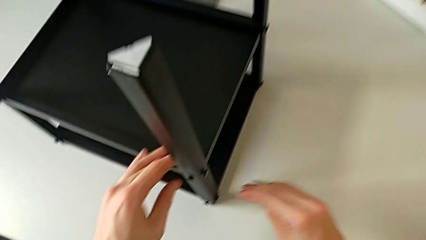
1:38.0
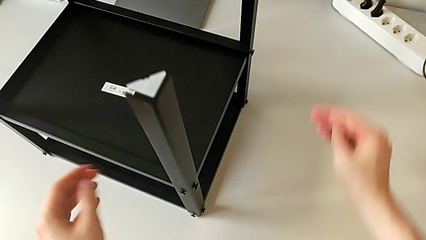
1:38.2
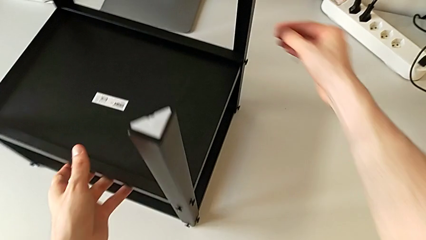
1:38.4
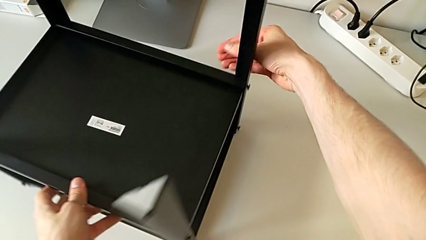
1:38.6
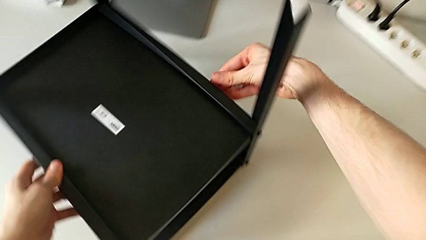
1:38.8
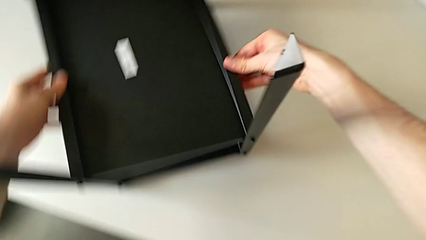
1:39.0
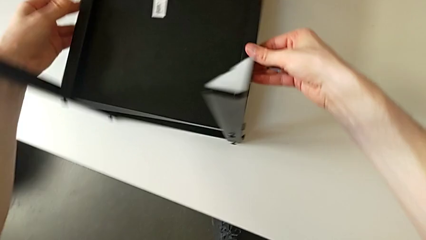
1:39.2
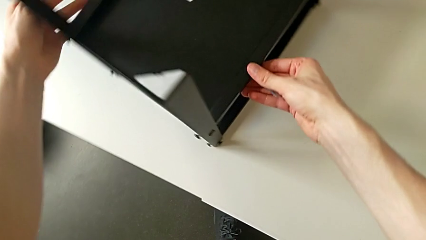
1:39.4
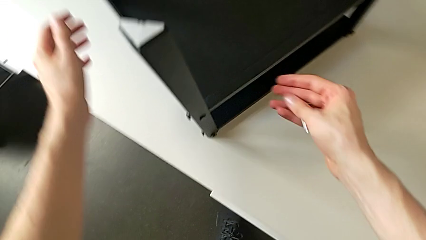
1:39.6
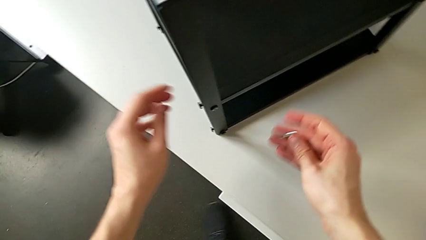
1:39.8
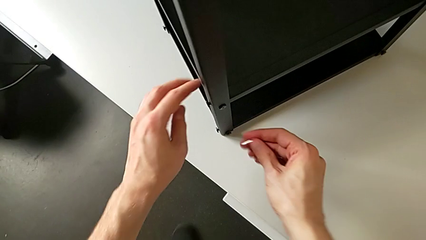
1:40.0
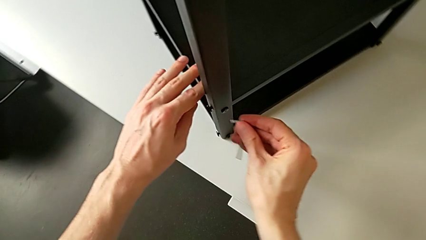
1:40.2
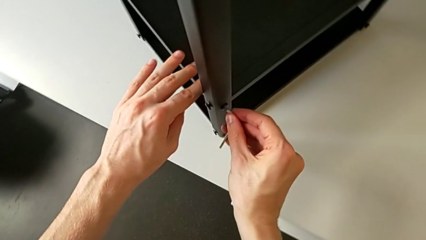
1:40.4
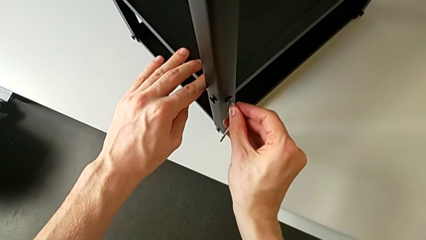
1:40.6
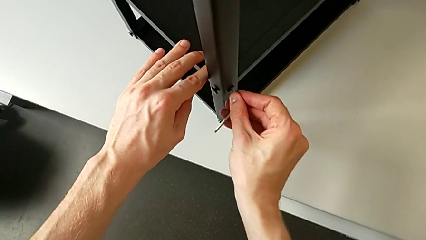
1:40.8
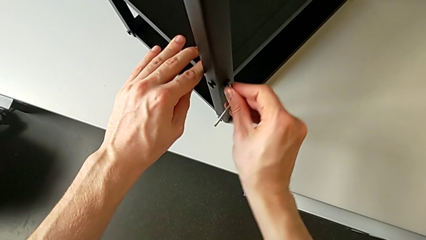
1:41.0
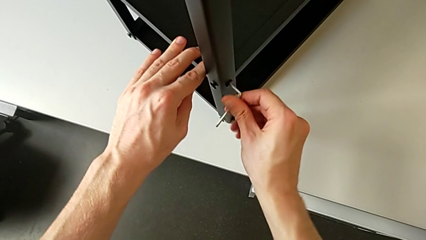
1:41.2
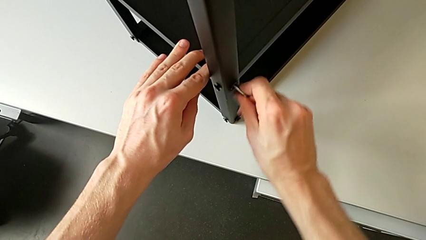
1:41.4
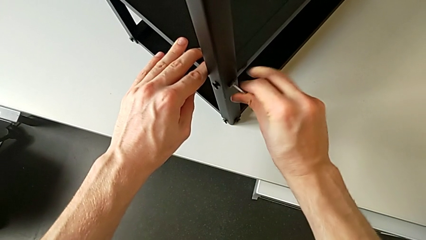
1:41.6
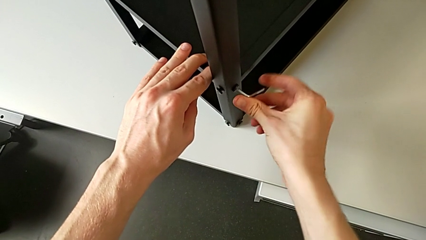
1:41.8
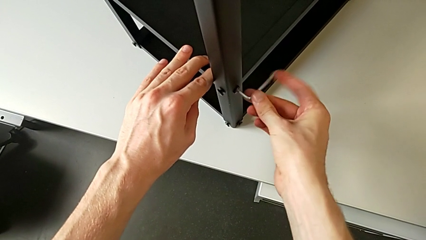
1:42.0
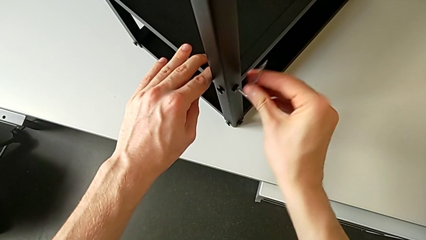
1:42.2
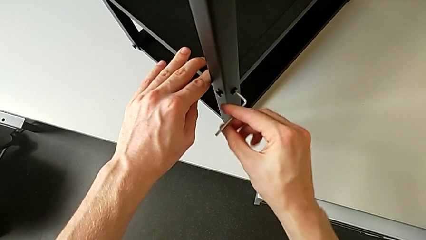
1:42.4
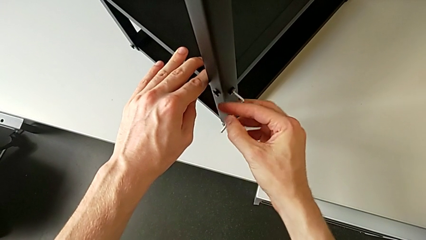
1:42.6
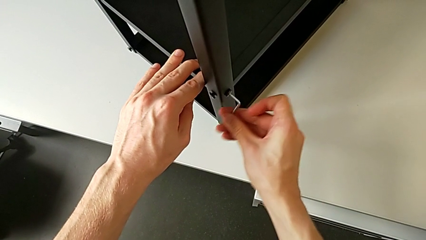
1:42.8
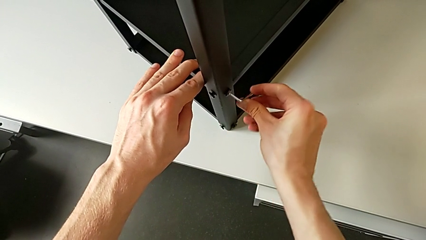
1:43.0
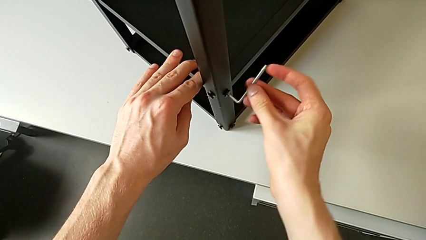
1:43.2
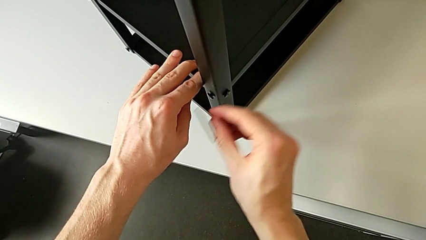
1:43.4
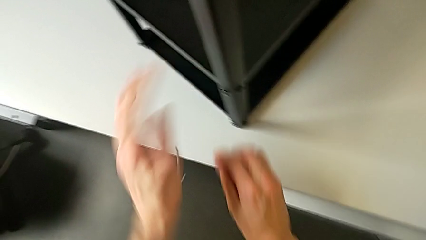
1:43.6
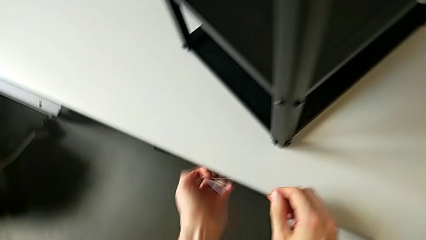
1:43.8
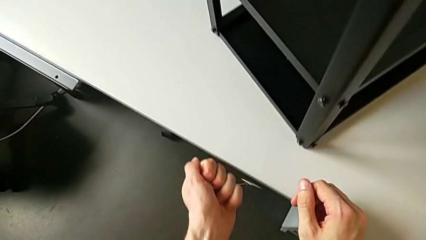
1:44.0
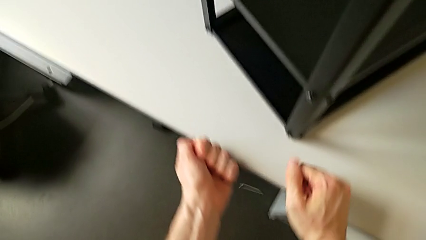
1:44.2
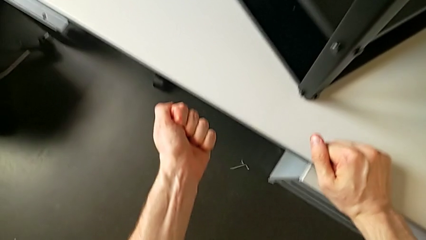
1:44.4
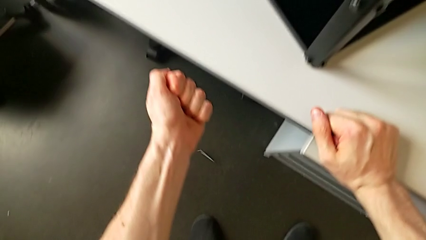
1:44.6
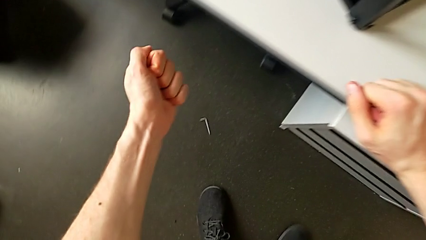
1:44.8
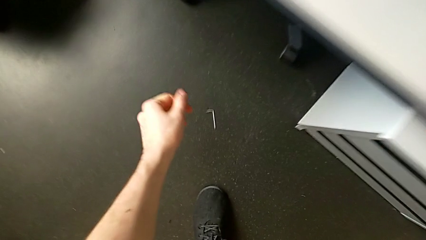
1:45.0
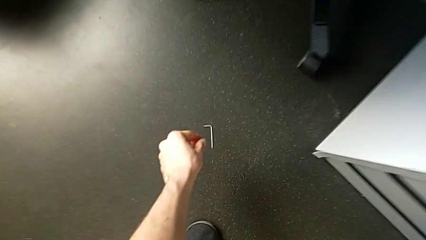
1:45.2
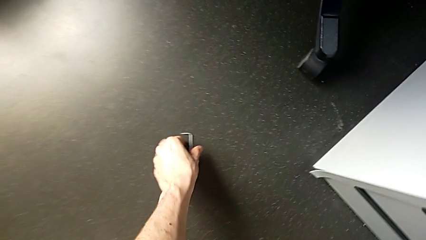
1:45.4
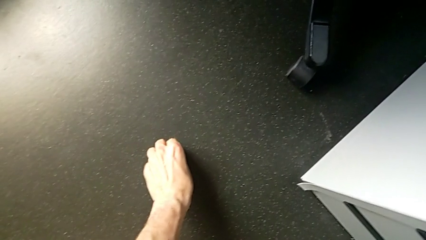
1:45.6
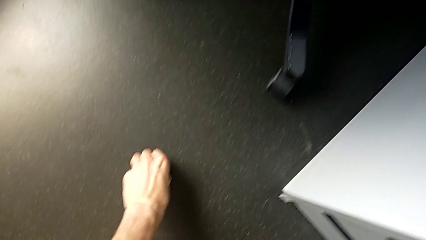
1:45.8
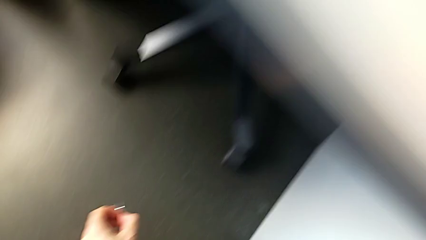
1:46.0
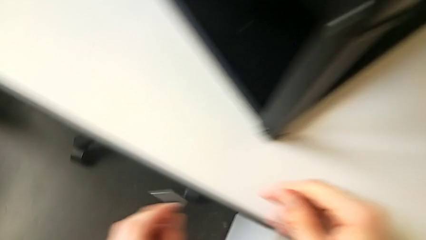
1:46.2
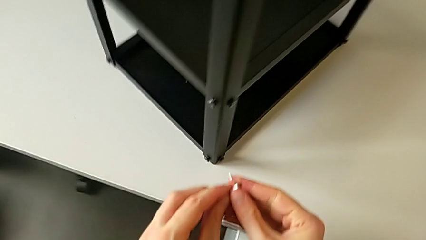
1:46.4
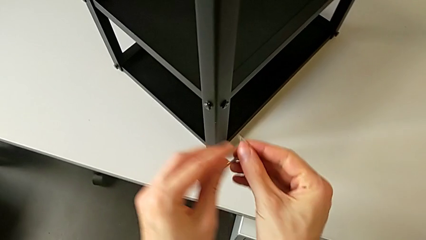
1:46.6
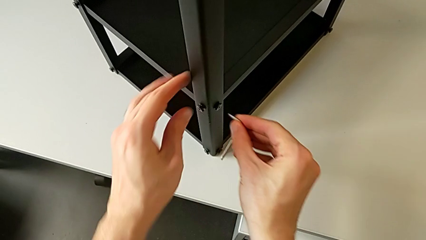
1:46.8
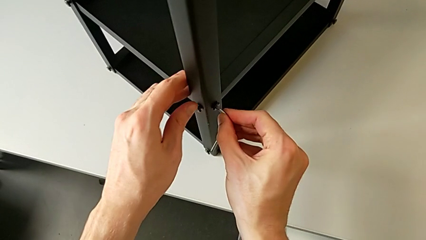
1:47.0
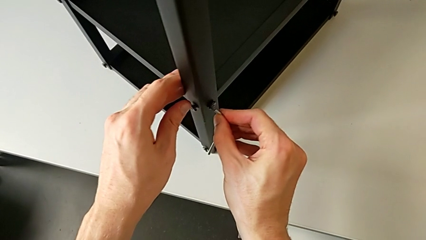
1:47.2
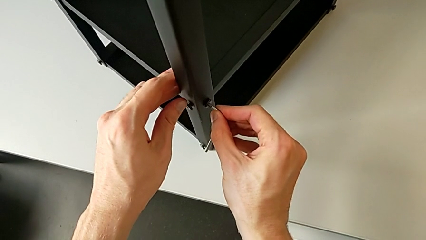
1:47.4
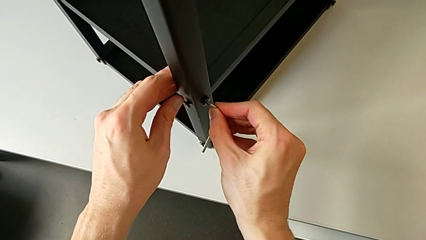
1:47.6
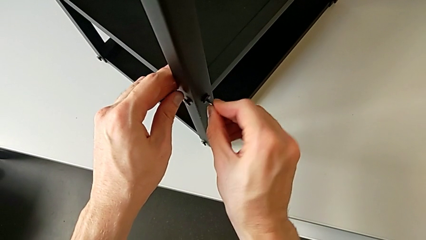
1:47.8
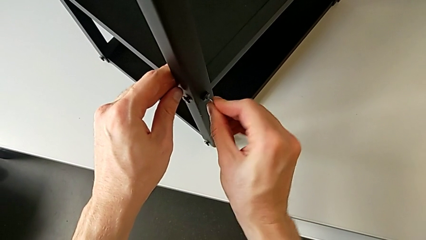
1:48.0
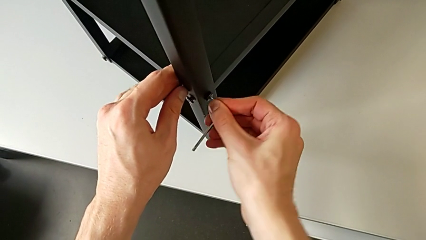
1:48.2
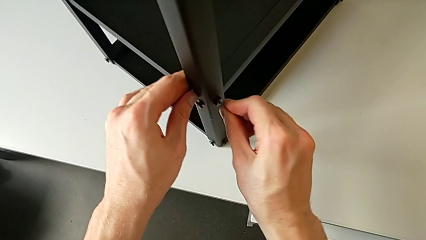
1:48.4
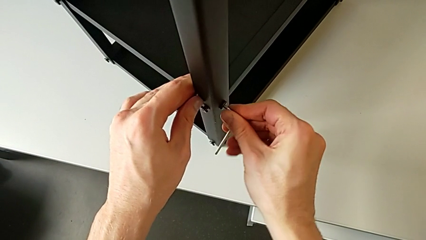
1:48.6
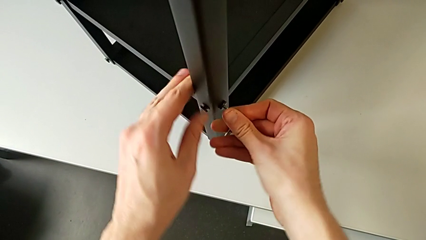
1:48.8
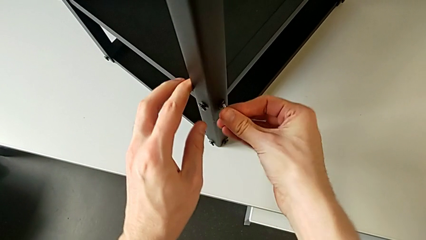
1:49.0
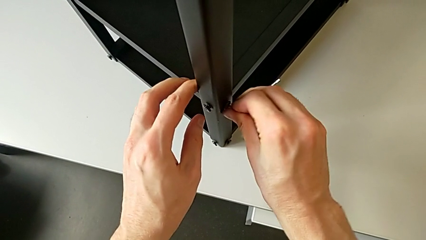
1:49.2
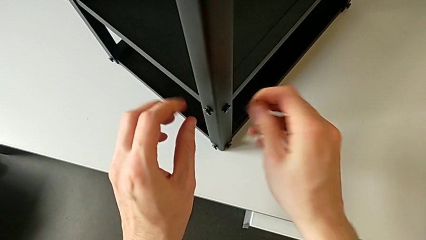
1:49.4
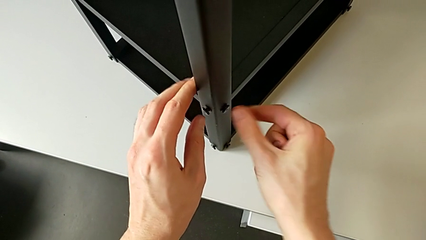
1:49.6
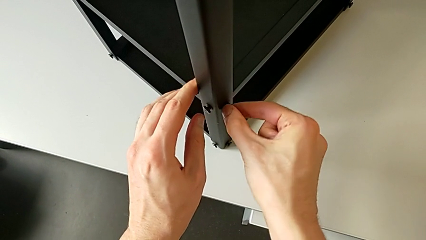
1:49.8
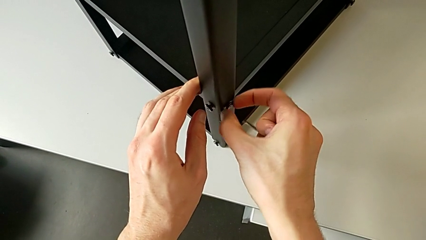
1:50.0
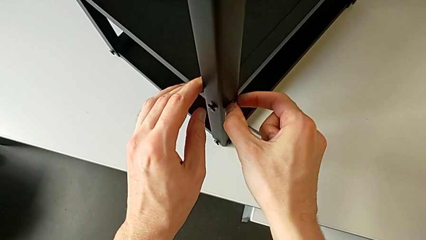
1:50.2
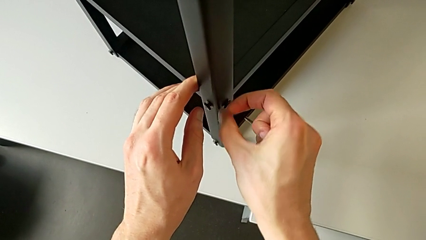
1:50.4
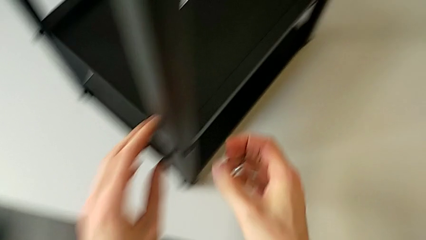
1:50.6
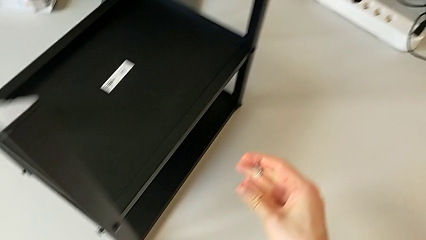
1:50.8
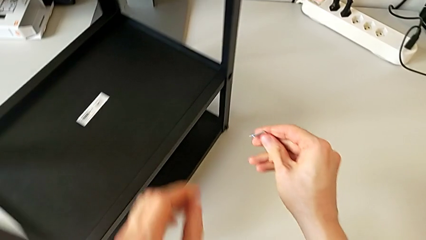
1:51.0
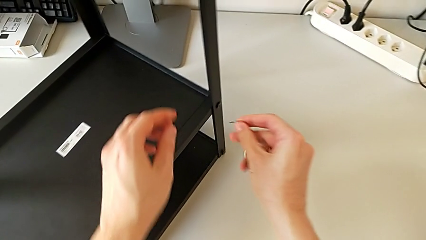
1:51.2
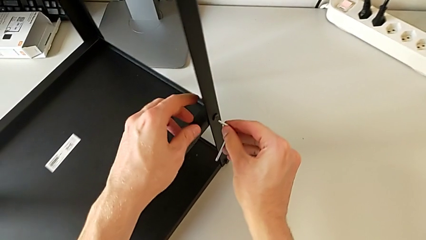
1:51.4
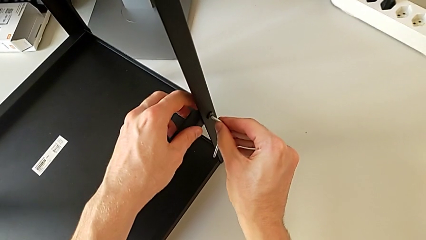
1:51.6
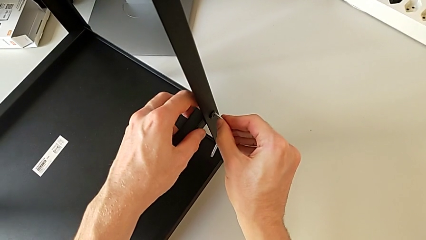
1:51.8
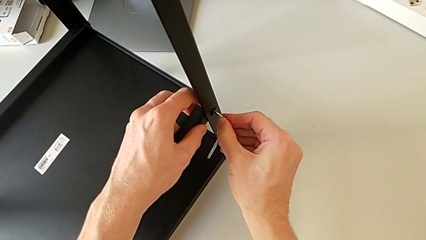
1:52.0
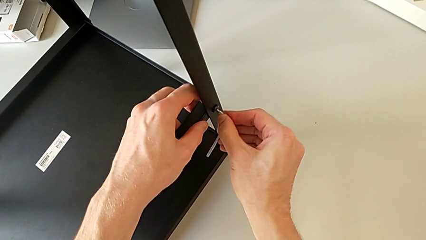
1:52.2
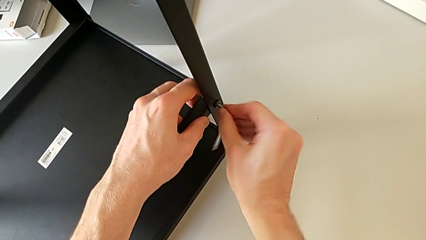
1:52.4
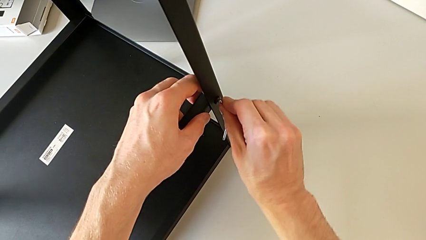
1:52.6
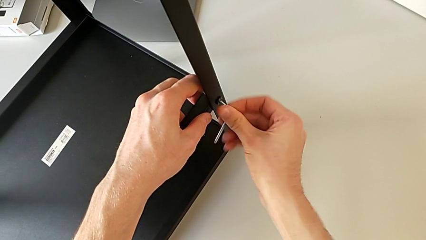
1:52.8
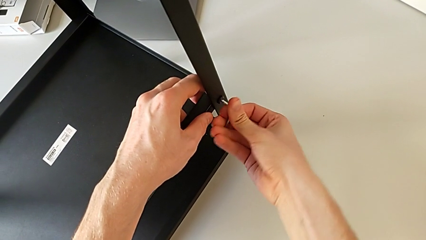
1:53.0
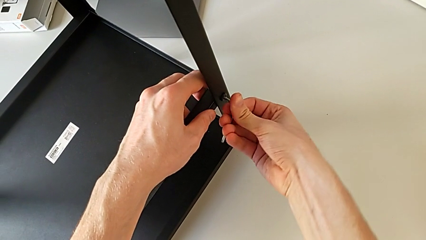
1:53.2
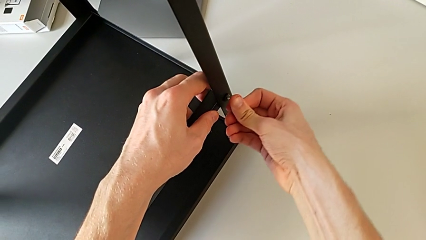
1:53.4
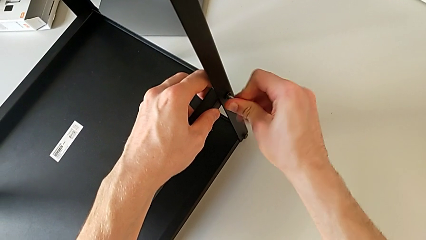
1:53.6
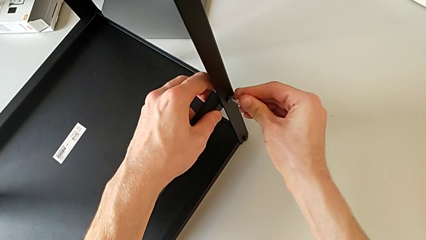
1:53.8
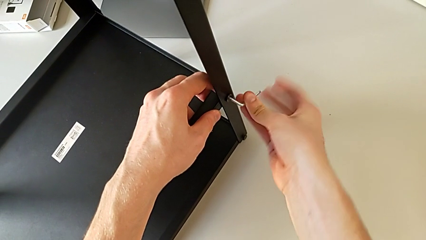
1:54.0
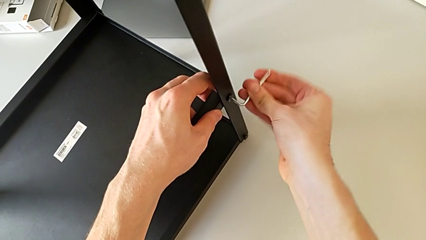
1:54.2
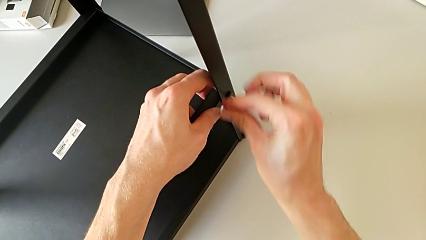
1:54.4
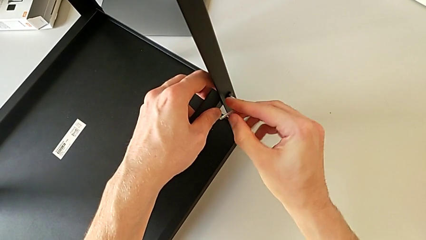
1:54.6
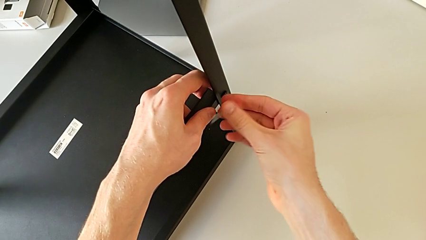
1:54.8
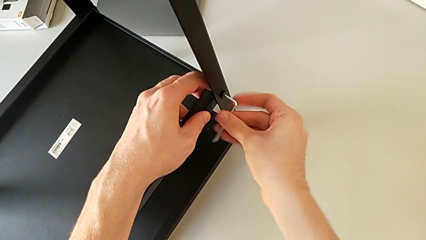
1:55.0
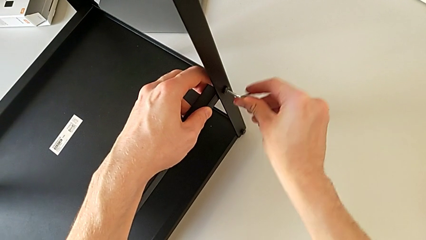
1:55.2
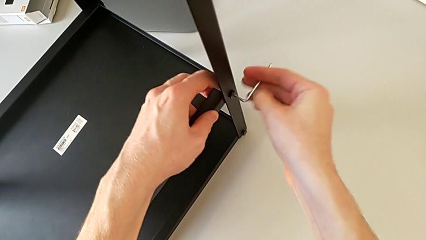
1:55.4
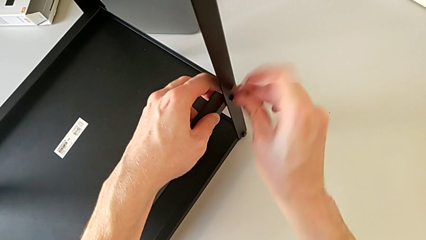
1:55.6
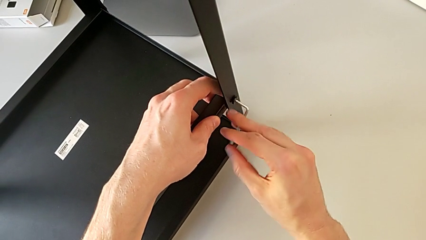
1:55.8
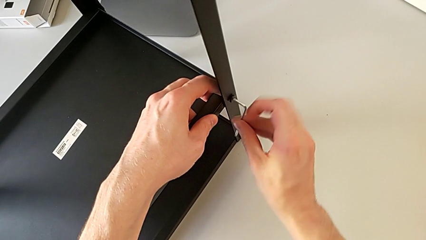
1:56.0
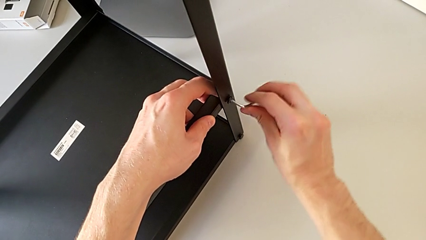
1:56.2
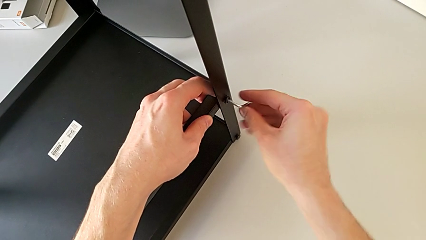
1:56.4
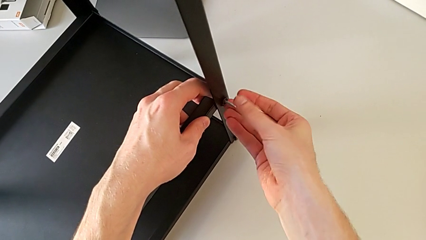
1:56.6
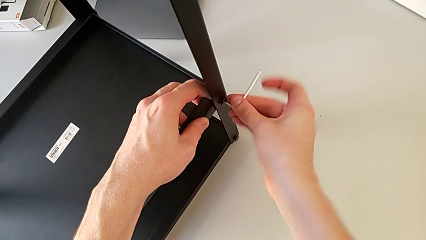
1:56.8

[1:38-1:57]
The camera wearer is unscrewing the hex socket heads from the lower tray slightly. They approach the nightstand, grab it, rotate it, approach the hex socket head, insert the Allen wrench, unscrew the hex socket head, wrongly drop the Allen wrench, approach it, grab it, lift it, approach the hex socket head, insert the Allen wrench, unscrew the hex socket head, withdraw the Allen wrench, unscrew the hex socket head, approach the hex socket head, insert the Allen wrench and unscrew the hex socket head.
